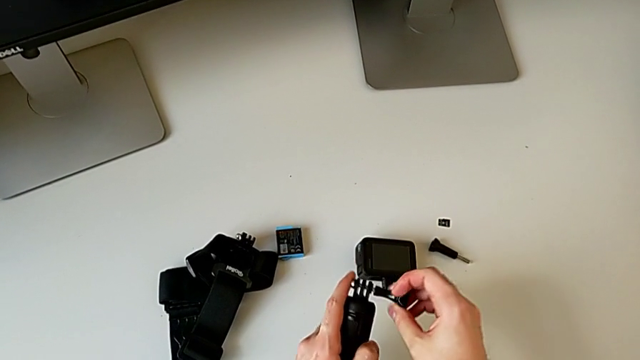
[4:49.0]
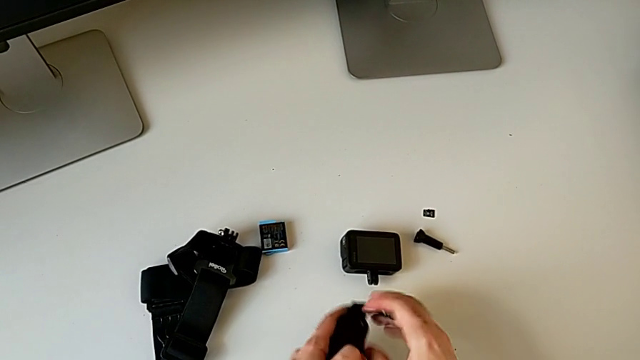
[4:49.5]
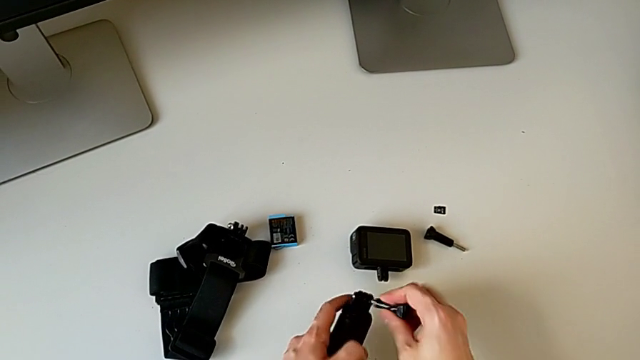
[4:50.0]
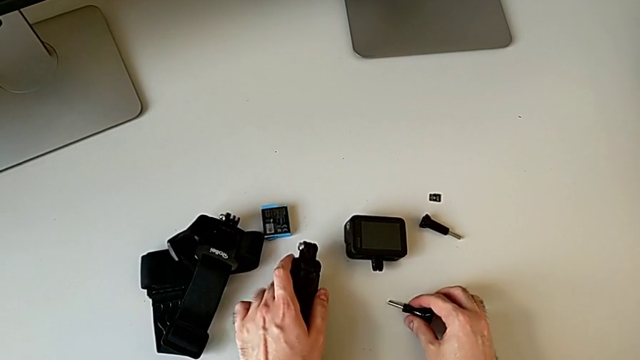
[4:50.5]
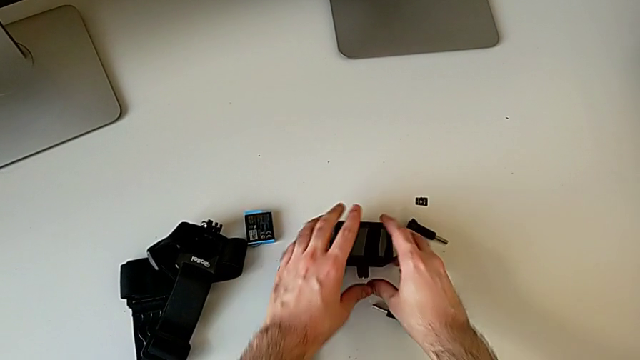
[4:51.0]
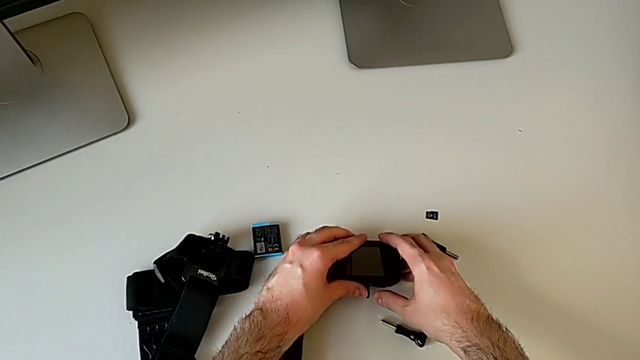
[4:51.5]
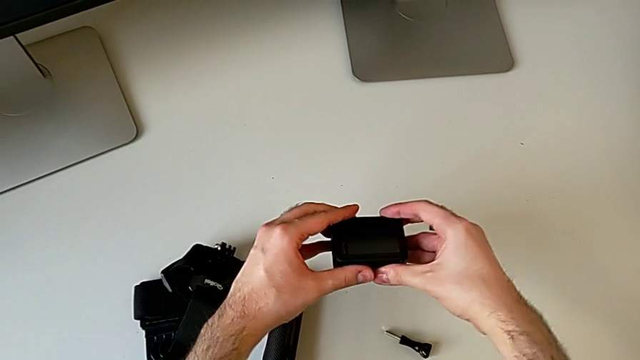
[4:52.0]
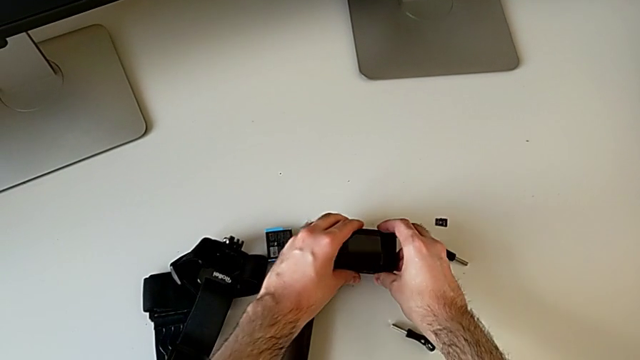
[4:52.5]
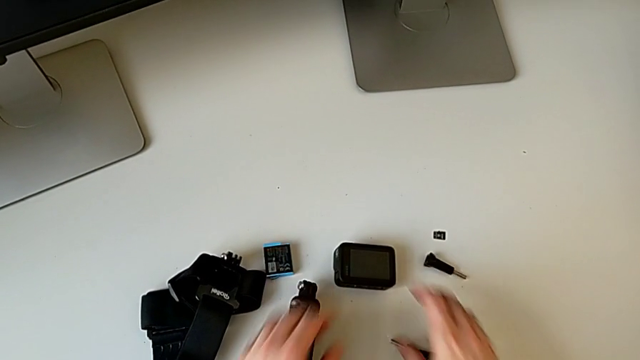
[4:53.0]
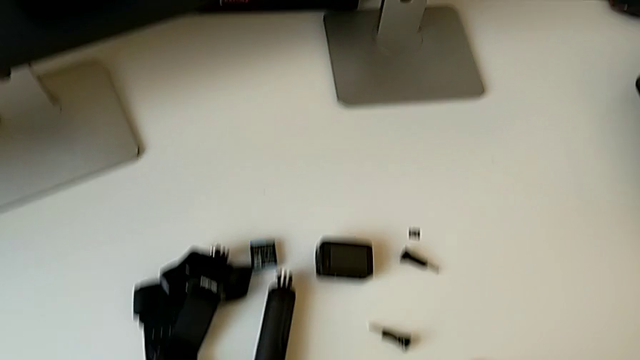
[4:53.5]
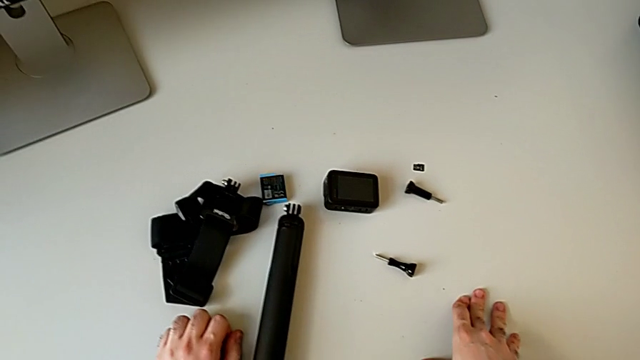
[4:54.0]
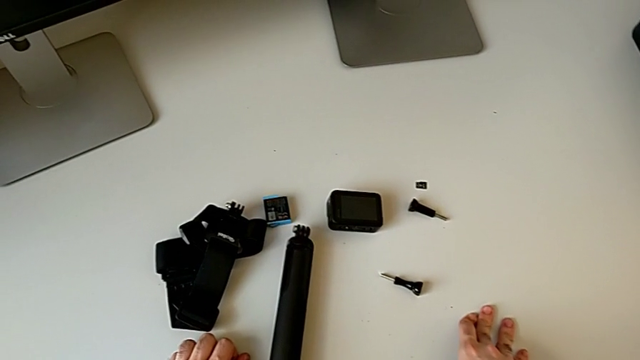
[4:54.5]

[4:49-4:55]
The camera wearer is assembling the handheld grip and the leg mount of the GoPro. They assemble the black handheld grip, assemble the little GoPro and place the black GoPro.
